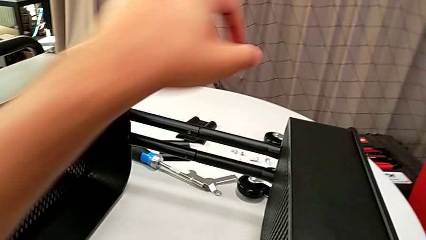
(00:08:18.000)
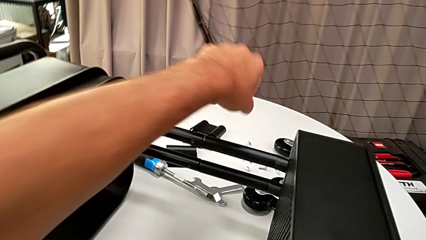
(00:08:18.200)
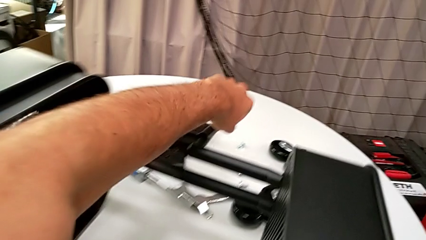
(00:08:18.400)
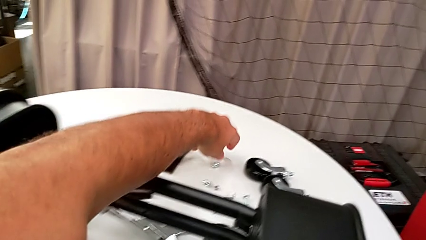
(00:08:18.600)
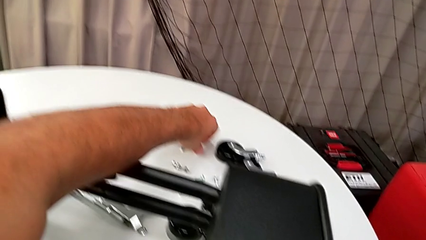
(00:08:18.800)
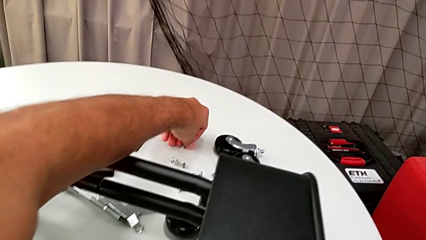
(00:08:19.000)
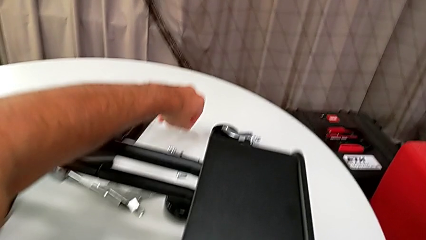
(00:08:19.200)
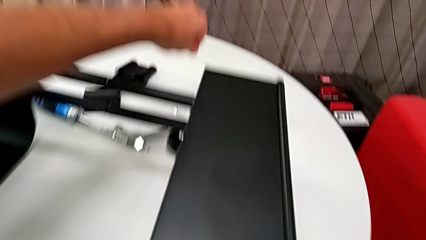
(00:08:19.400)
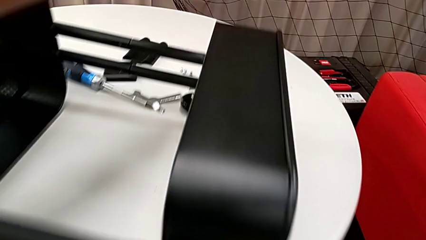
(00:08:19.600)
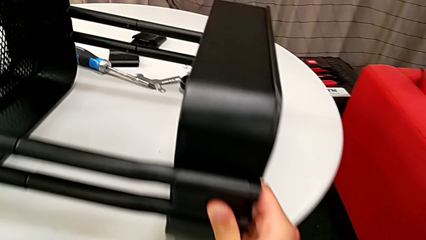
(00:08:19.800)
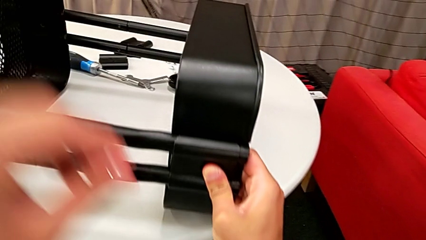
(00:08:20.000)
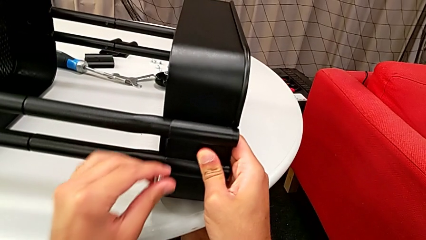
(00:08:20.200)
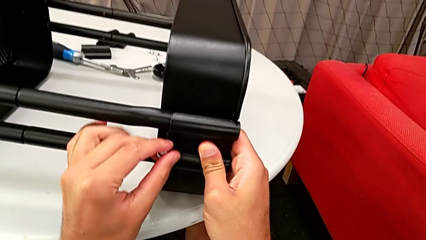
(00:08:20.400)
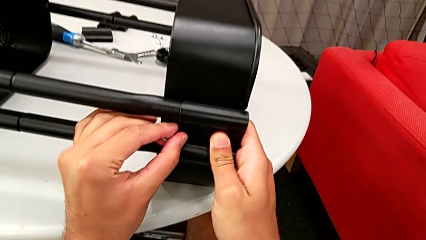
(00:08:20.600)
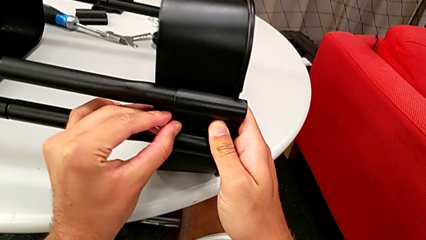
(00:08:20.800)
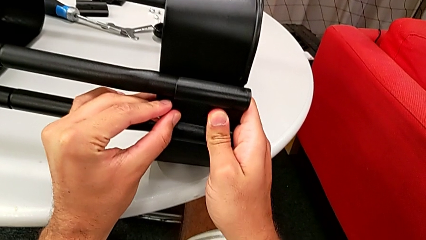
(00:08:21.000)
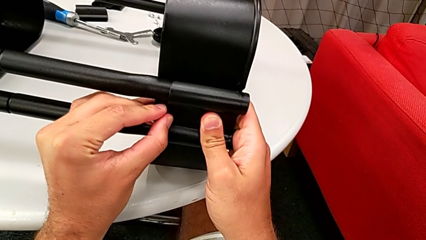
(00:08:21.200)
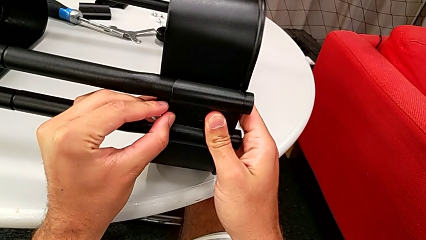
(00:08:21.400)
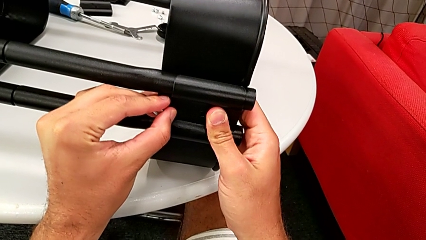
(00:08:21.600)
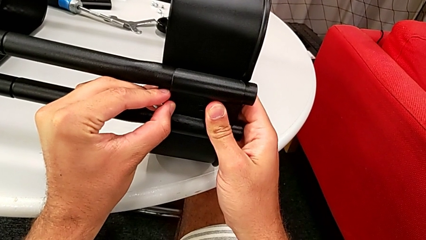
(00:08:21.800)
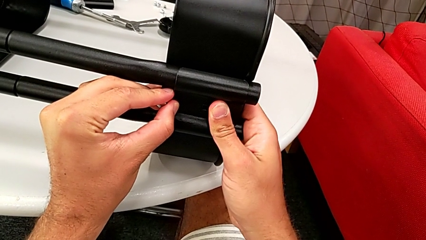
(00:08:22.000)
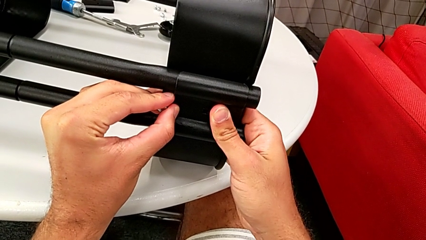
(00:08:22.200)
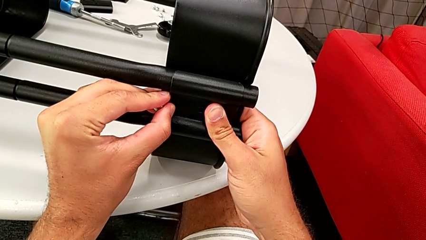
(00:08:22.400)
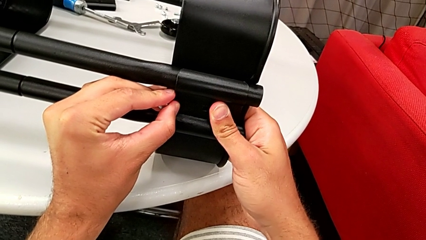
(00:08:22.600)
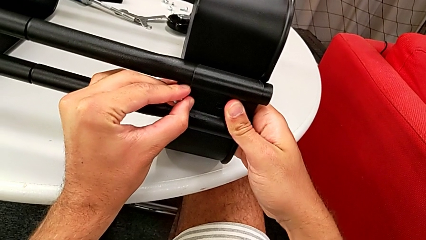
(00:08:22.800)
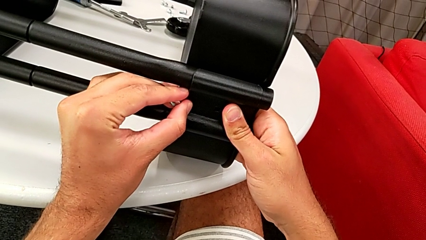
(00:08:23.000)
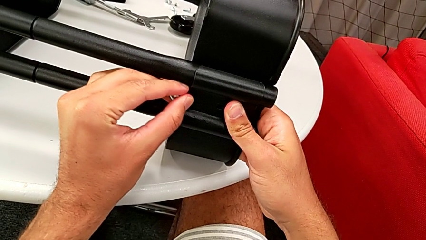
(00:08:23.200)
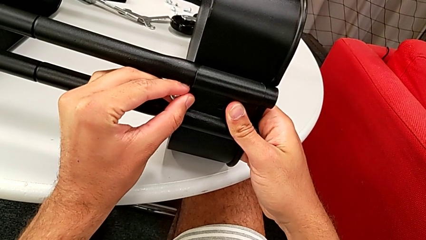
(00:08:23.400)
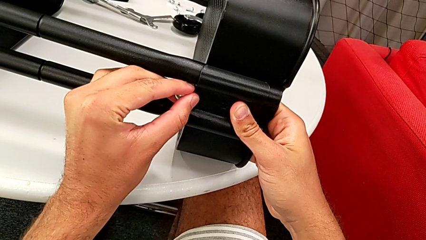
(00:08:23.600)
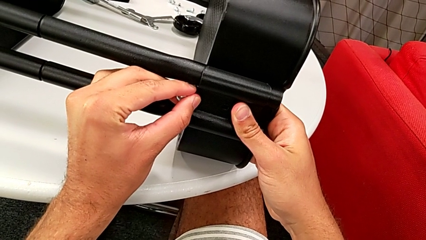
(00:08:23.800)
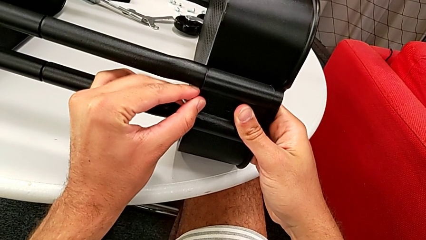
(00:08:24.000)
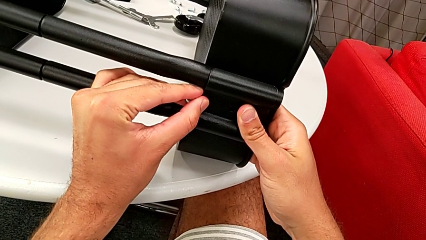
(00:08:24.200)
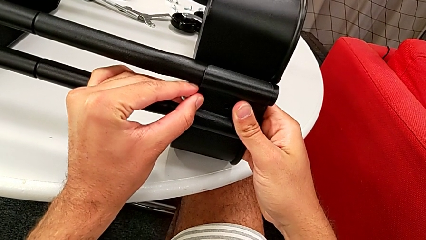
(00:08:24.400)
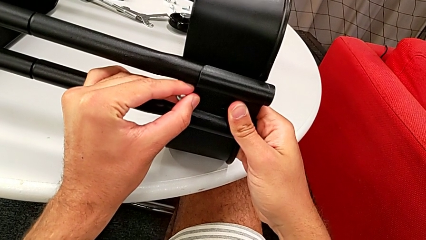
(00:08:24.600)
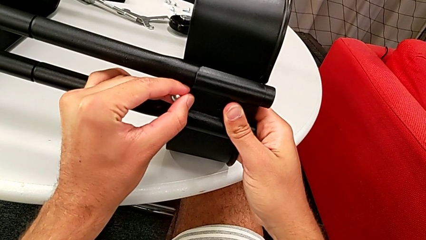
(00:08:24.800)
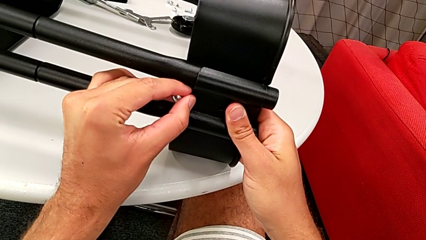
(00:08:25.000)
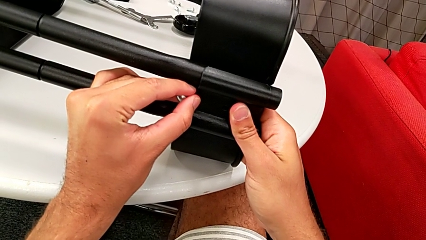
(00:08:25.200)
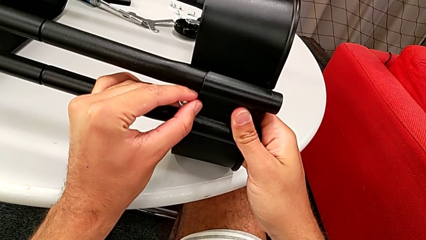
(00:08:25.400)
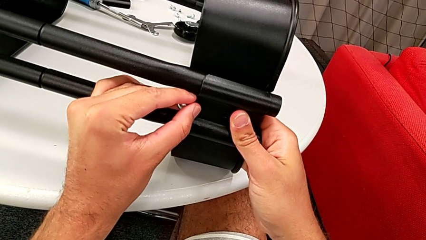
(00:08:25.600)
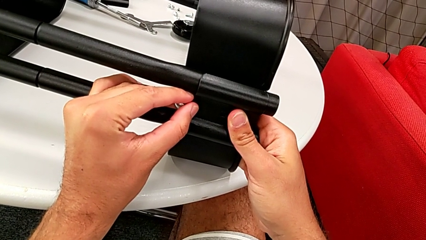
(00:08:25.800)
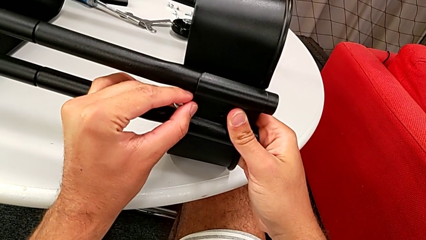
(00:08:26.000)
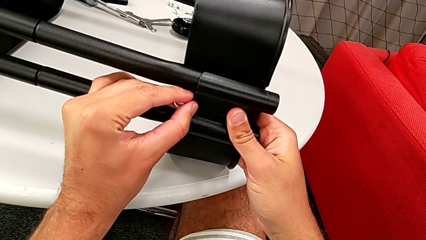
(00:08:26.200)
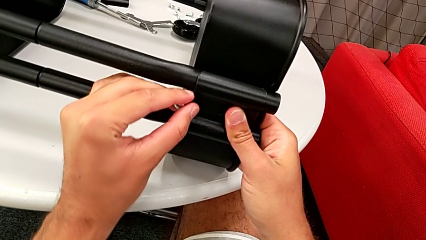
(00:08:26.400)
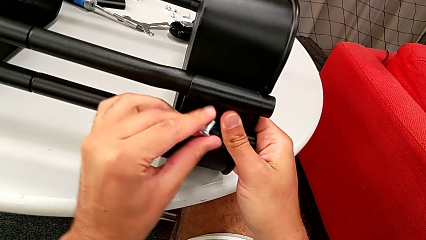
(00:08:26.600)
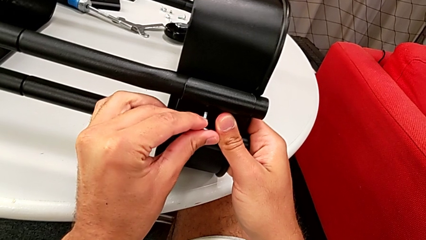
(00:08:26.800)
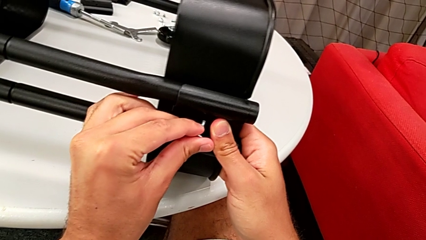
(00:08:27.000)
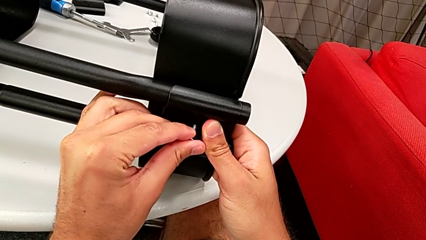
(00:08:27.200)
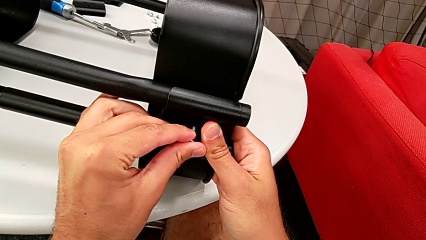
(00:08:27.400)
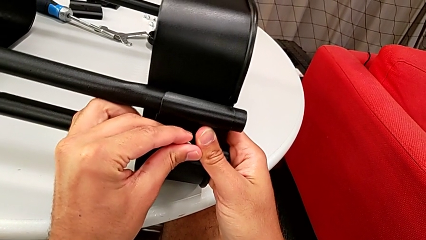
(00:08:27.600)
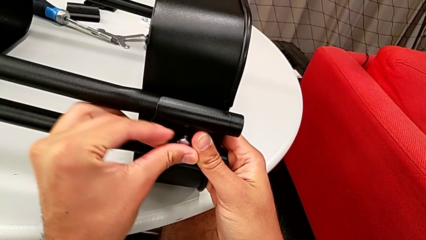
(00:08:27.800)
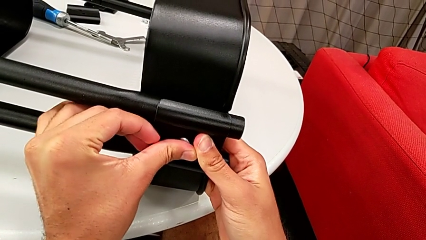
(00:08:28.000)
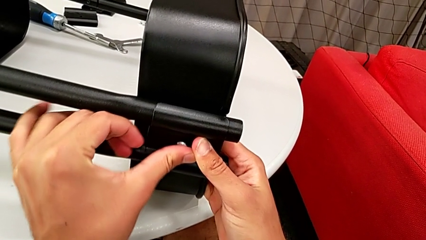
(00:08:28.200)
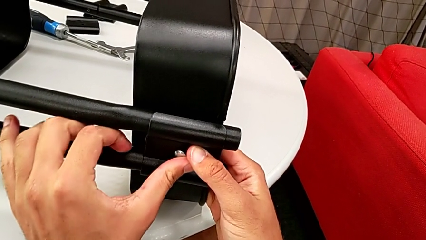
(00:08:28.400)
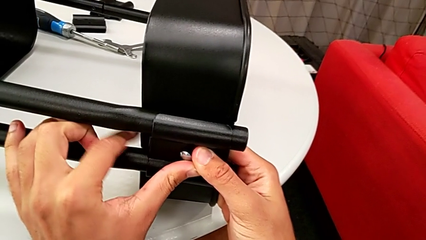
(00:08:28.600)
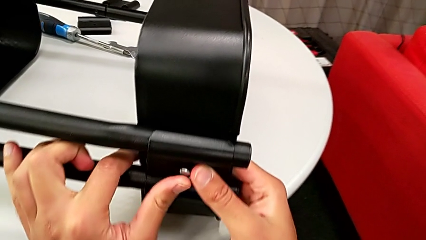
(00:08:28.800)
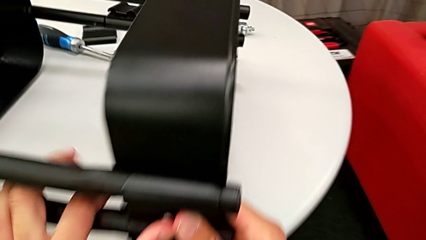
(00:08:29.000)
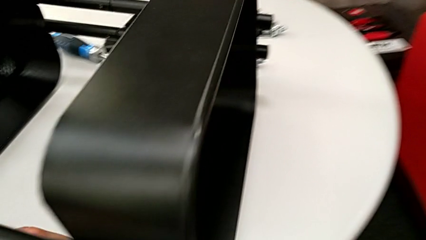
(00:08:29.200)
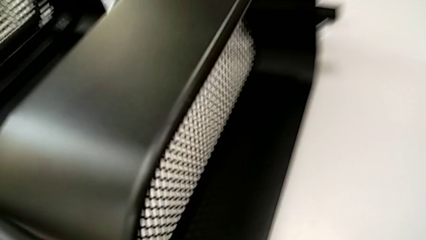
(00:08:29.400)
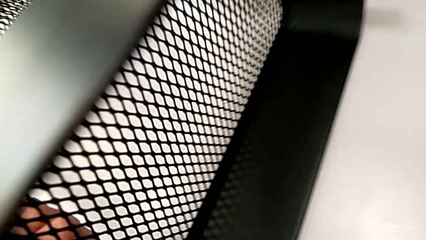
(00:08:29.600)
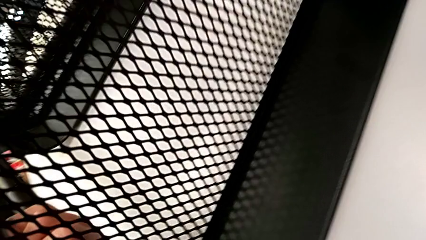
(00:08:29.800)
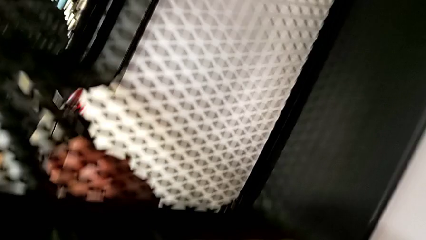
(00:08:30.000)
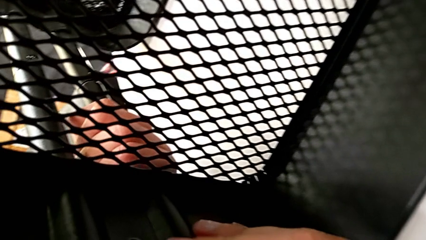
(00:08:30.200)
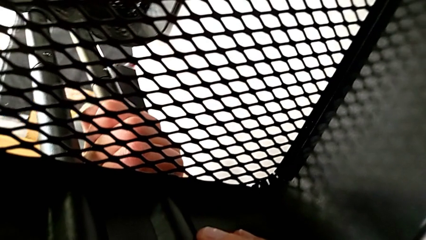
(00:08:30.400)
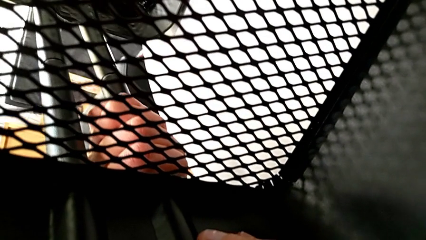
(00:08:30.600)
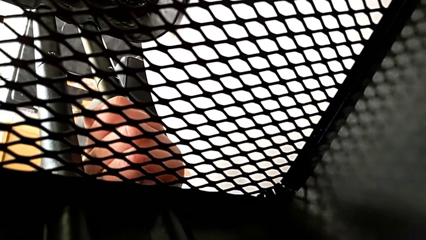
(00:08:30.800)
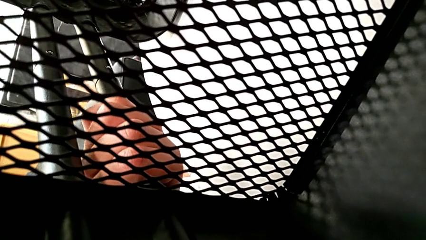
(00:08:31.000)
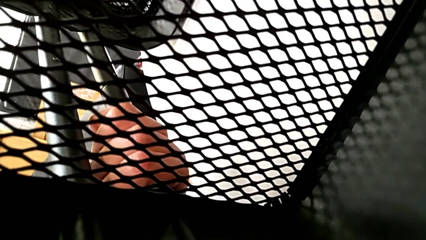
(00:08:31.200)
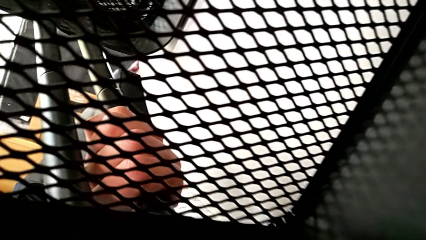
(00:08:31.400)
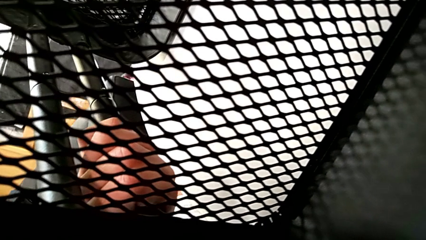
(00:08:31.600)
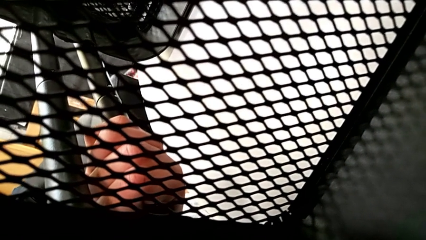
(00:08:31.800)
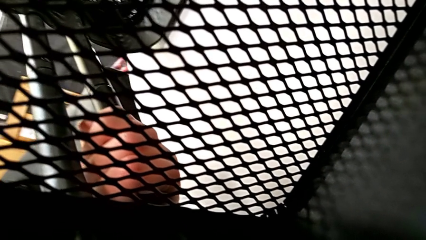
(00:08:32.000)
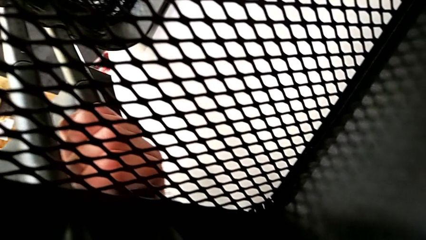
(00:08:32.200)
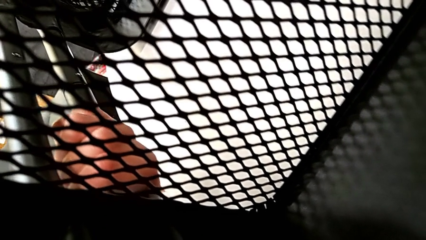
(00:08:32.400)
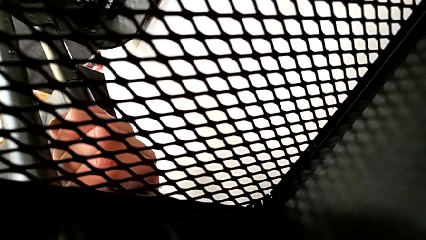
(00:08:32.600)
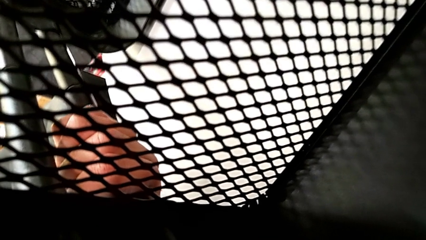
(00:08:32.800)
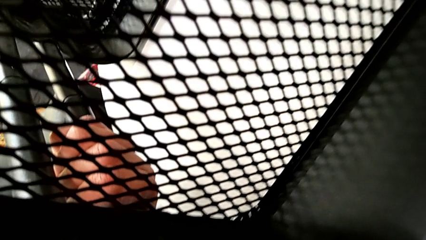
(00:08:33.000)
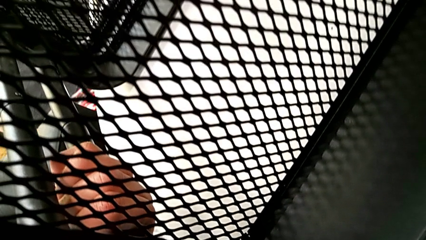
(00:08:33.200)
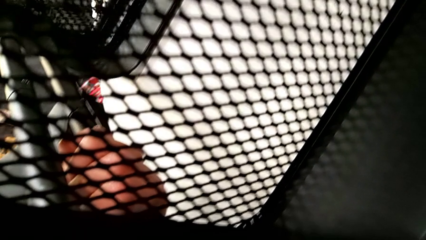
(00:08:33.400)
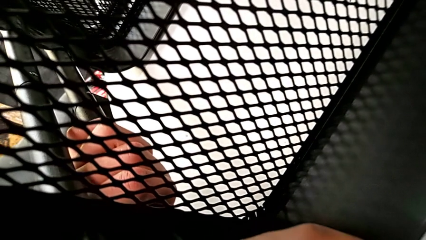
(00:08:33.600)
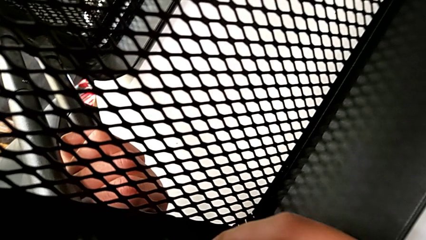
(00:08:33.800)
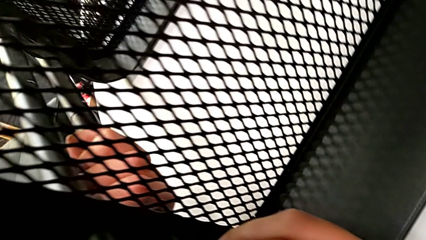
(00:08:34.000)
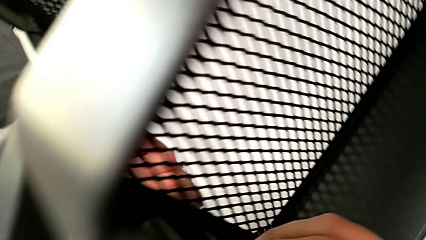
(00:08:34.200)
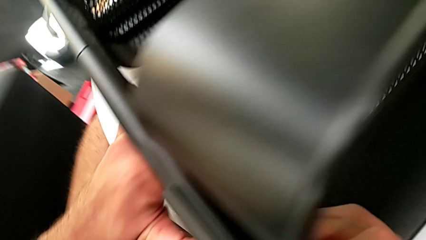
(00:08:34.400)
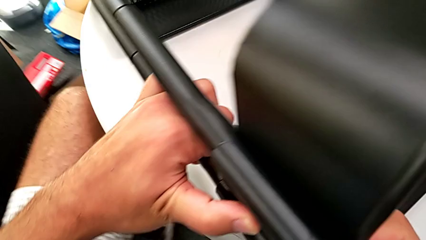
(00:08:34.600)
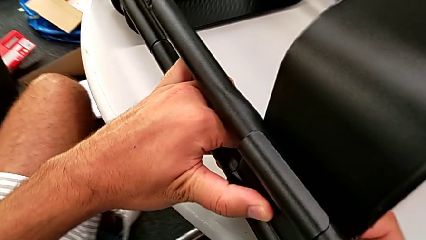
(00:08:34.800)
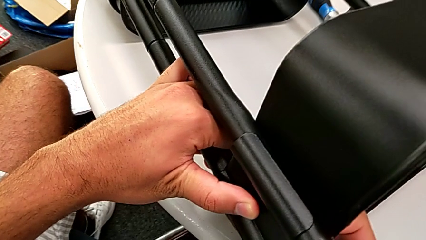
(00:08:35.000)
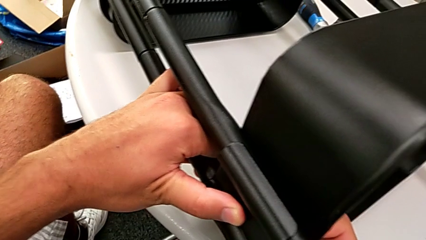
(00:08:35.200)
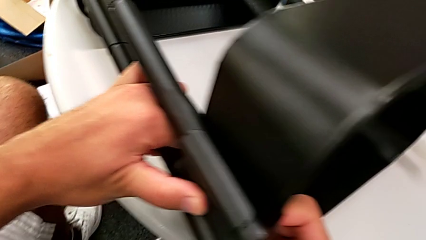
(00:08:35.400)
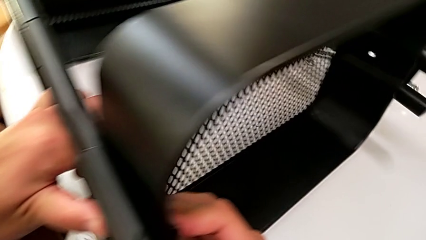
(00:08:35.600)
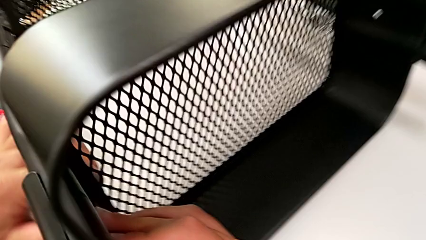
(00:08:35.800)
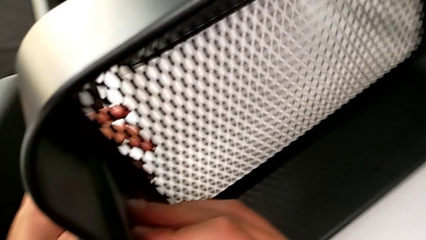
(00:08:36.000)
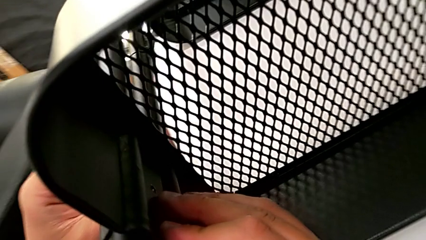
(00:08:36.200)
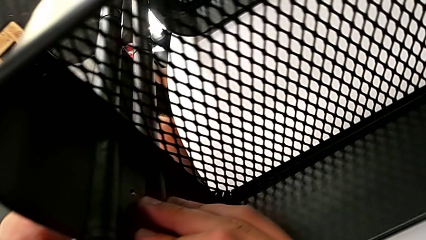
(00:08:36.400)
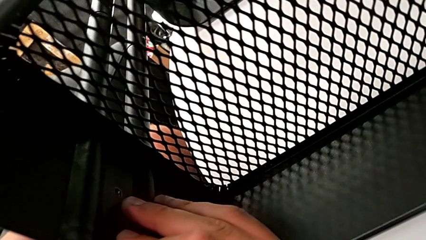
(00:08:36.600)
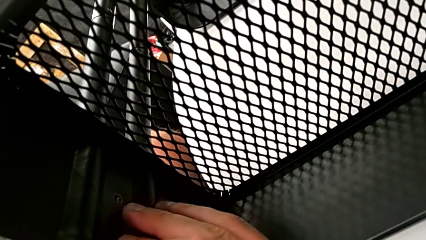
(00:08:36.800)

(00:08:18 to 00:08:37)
The camera wearer is assembling the top grid tray. They grab the screw, align the bracket and begin to insert the screw.
